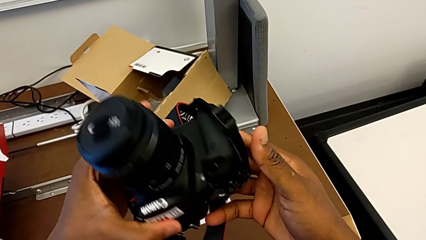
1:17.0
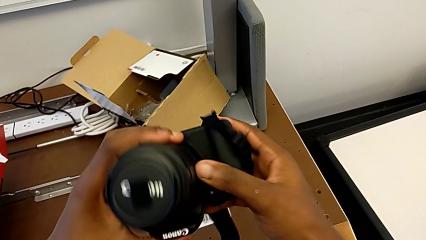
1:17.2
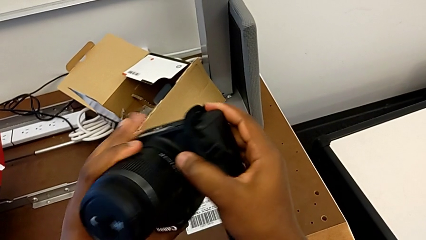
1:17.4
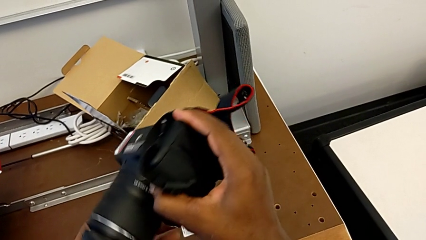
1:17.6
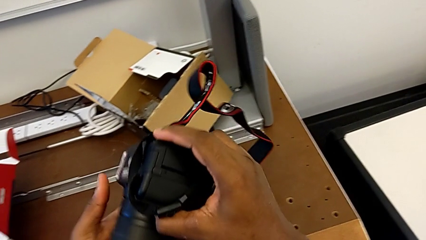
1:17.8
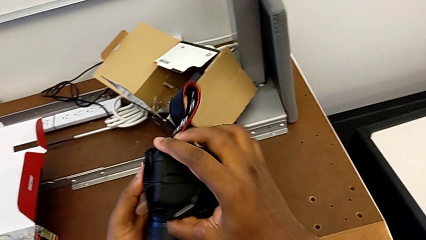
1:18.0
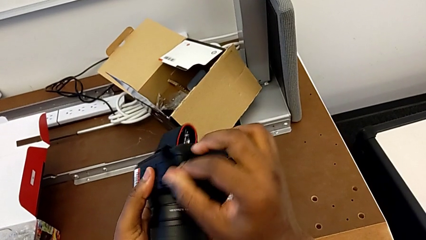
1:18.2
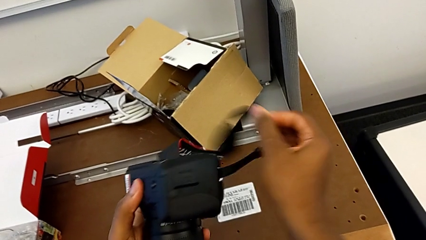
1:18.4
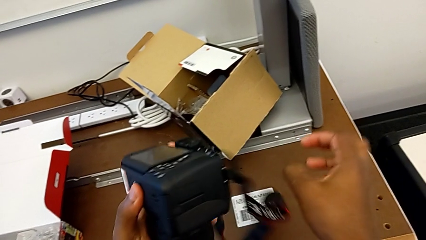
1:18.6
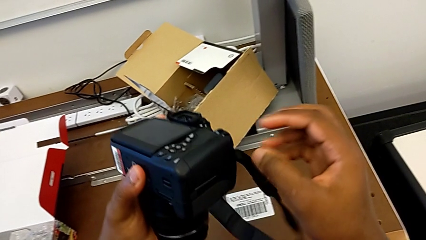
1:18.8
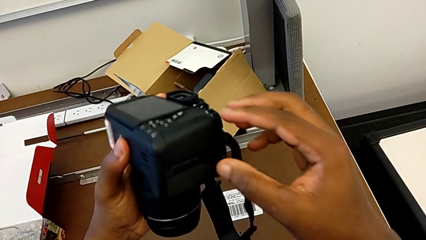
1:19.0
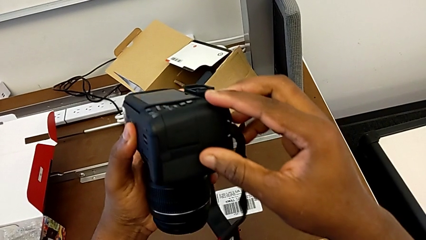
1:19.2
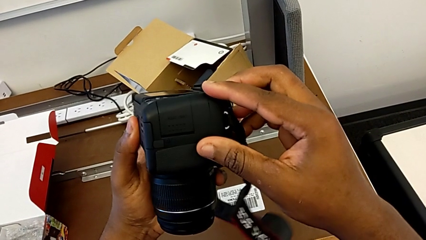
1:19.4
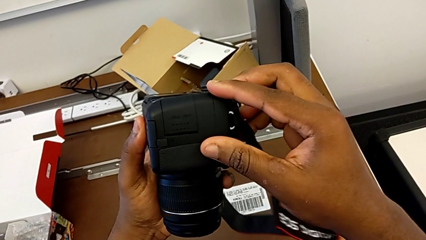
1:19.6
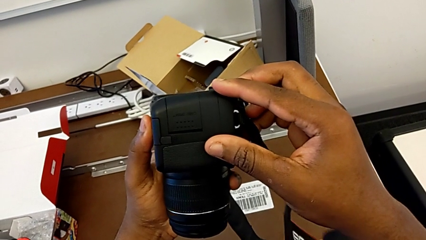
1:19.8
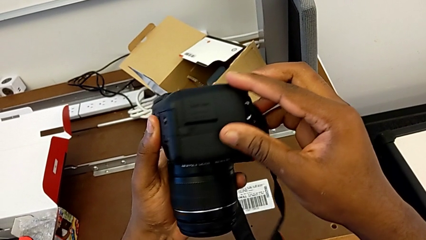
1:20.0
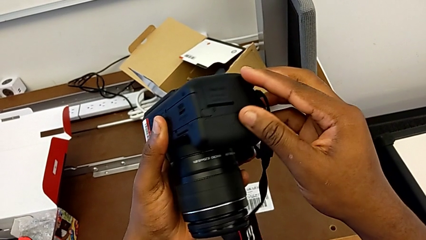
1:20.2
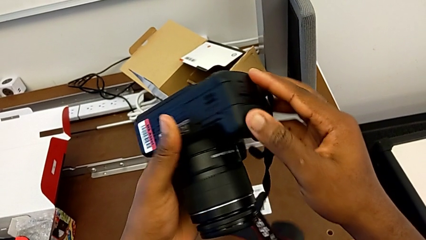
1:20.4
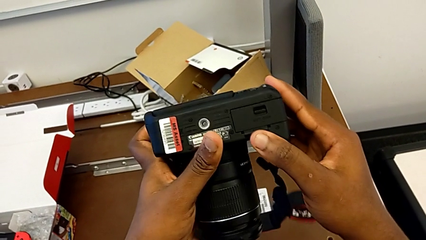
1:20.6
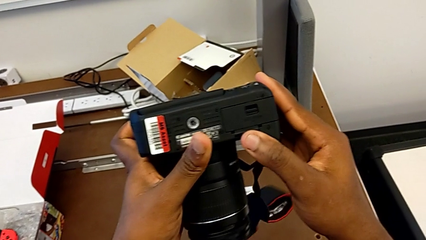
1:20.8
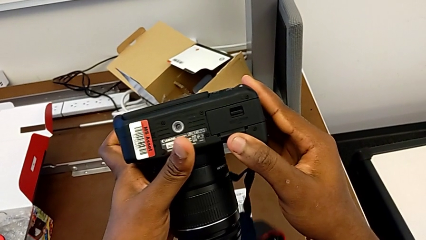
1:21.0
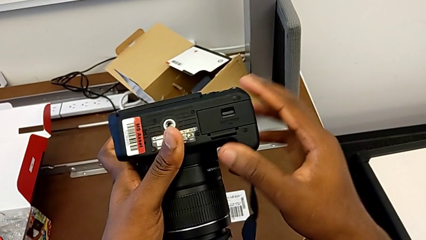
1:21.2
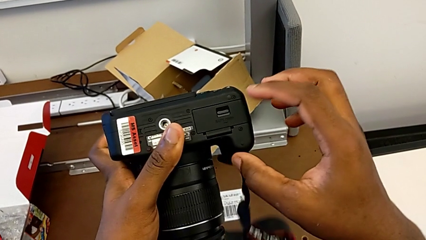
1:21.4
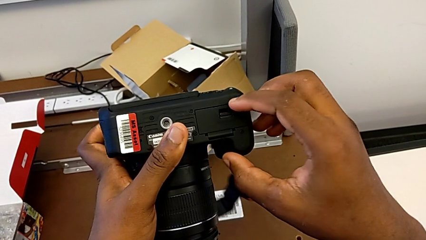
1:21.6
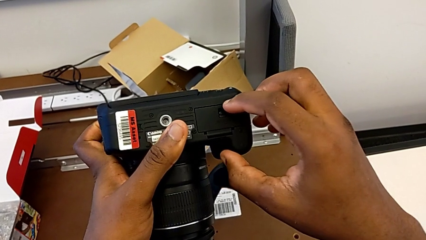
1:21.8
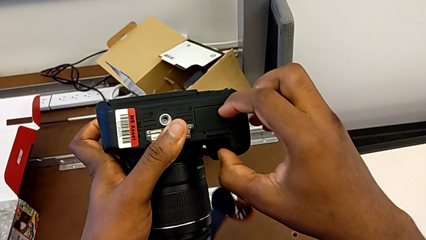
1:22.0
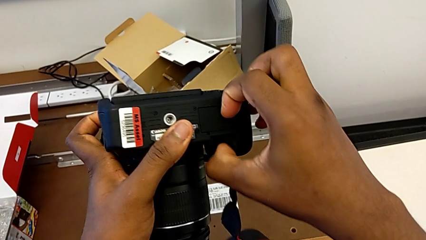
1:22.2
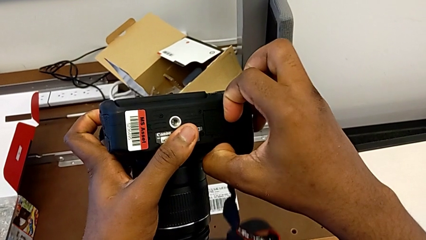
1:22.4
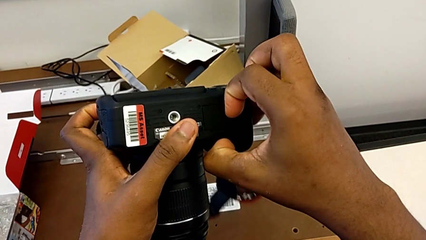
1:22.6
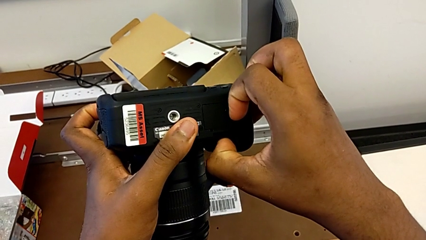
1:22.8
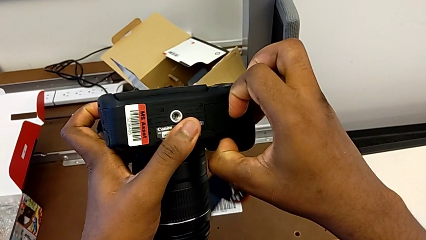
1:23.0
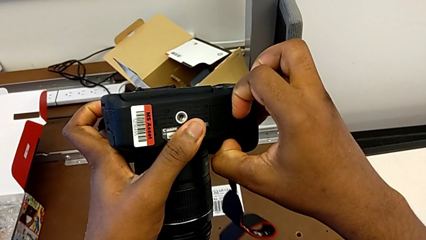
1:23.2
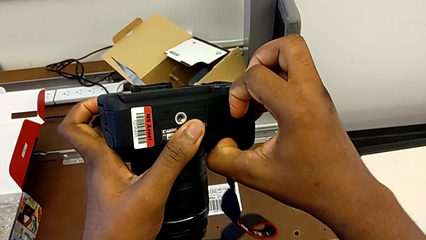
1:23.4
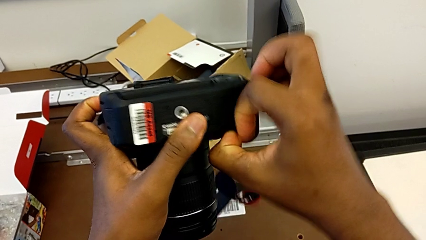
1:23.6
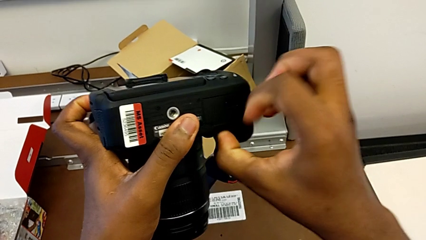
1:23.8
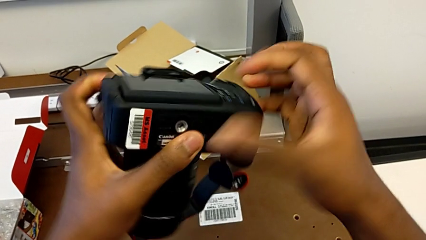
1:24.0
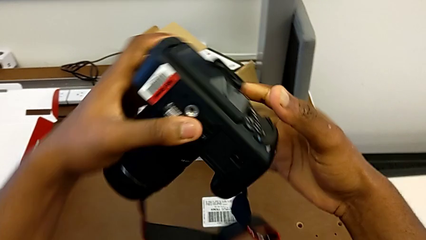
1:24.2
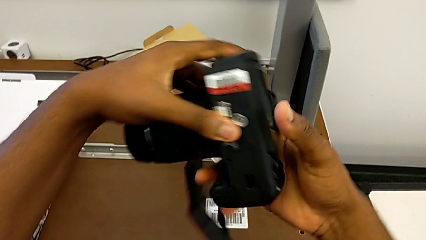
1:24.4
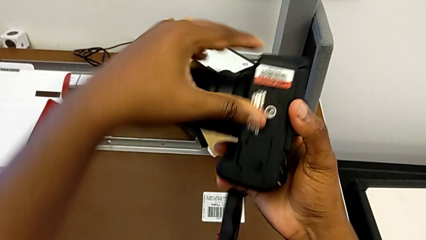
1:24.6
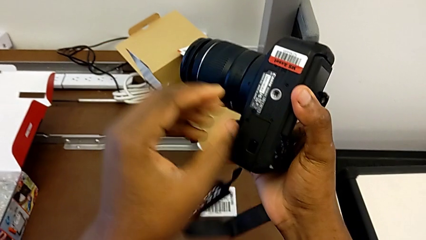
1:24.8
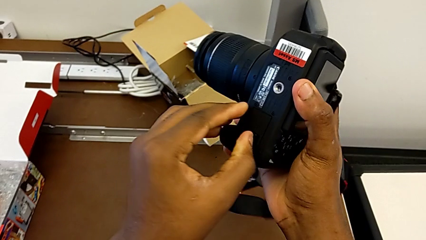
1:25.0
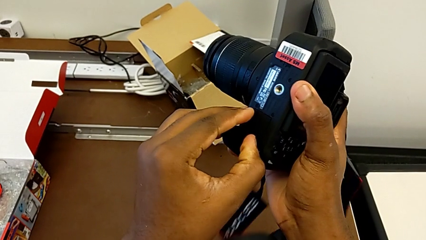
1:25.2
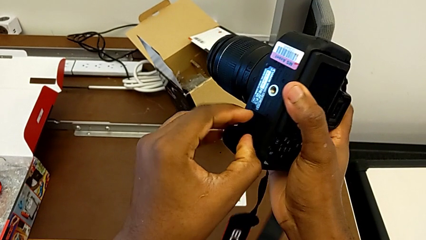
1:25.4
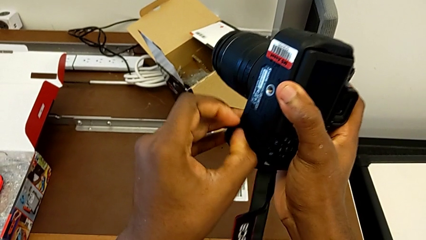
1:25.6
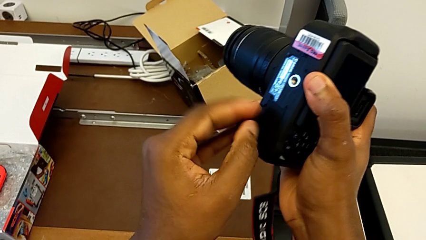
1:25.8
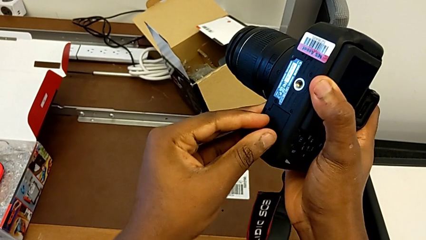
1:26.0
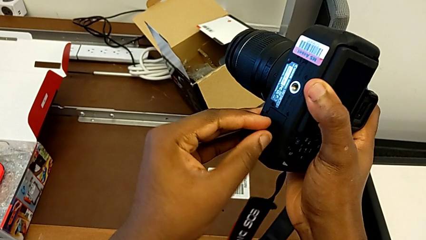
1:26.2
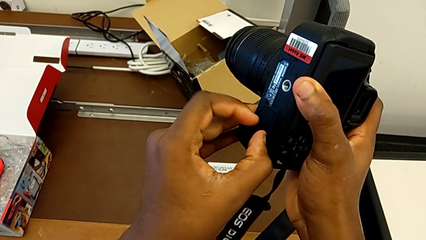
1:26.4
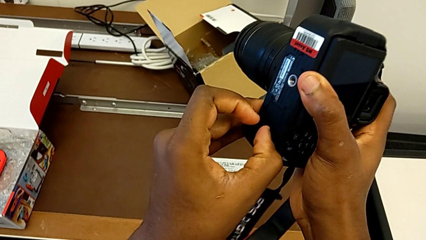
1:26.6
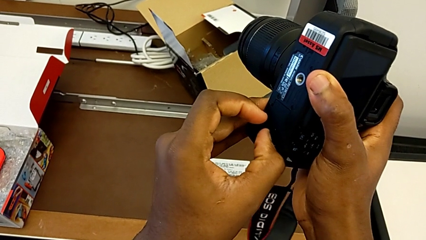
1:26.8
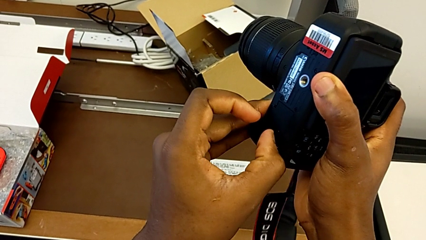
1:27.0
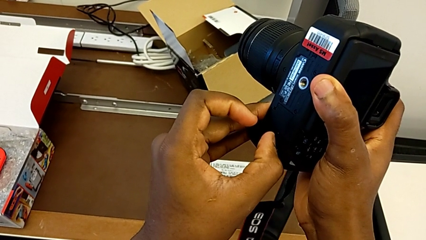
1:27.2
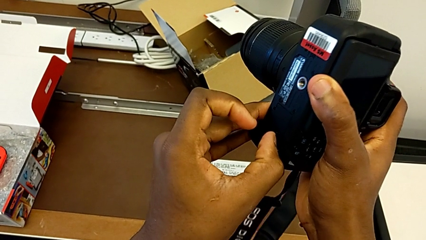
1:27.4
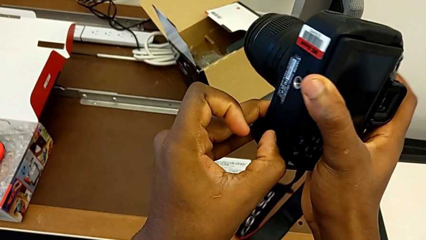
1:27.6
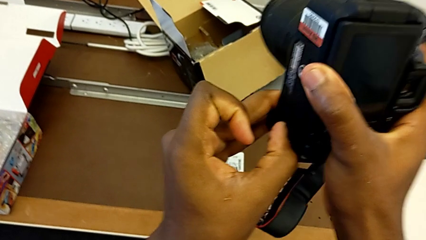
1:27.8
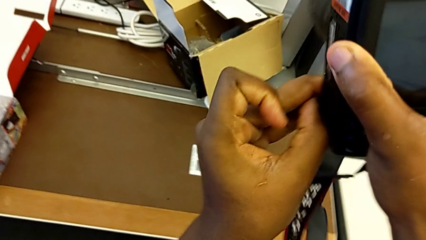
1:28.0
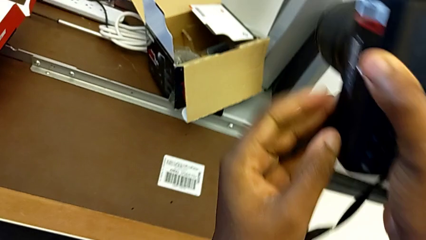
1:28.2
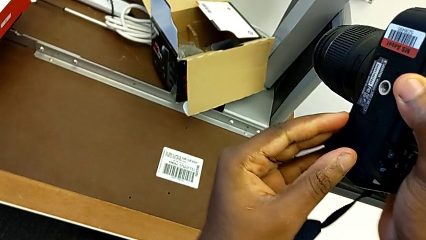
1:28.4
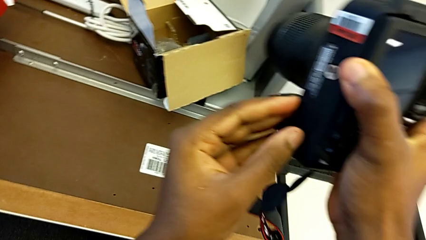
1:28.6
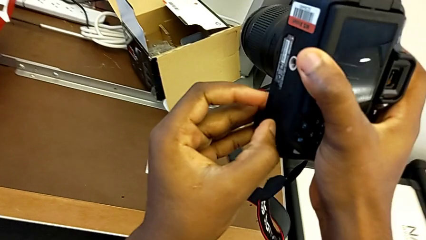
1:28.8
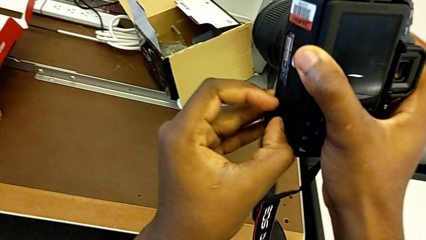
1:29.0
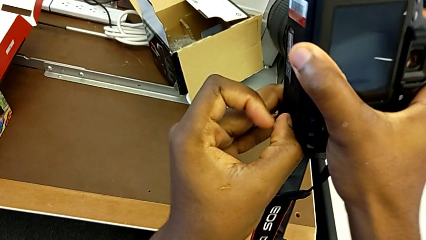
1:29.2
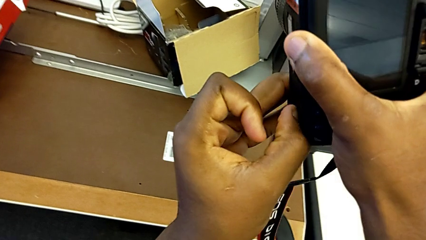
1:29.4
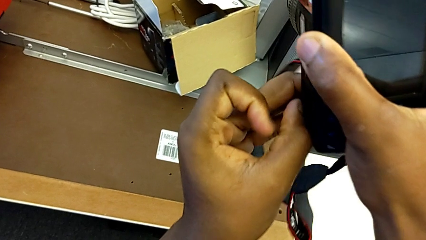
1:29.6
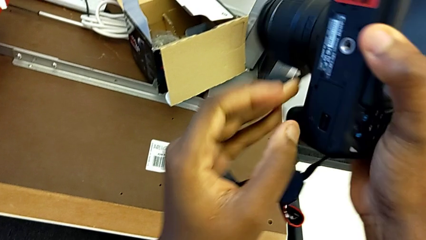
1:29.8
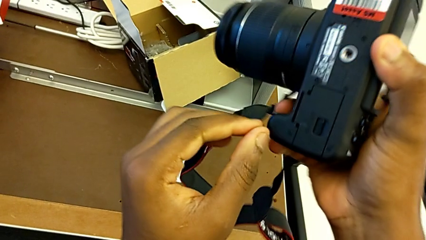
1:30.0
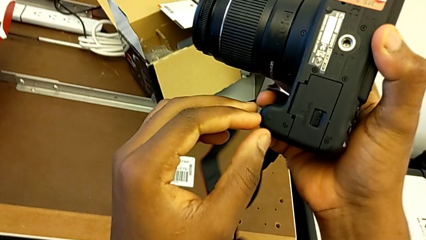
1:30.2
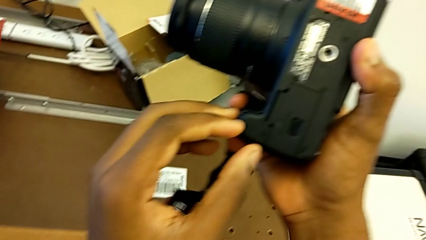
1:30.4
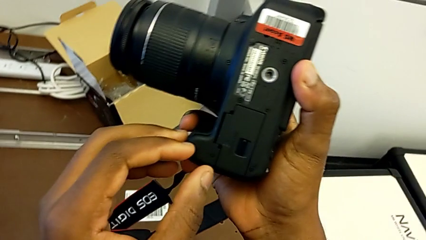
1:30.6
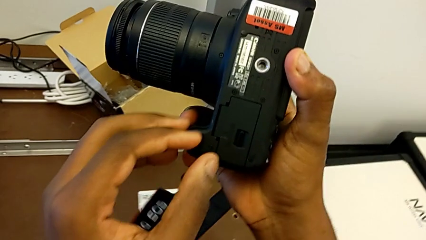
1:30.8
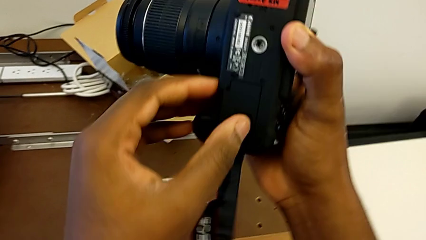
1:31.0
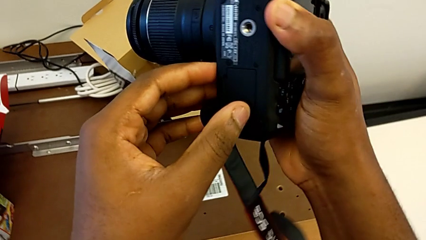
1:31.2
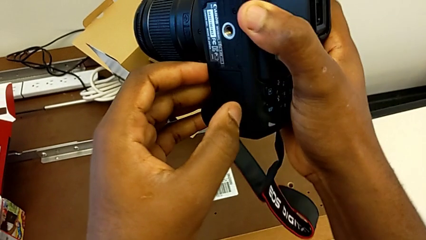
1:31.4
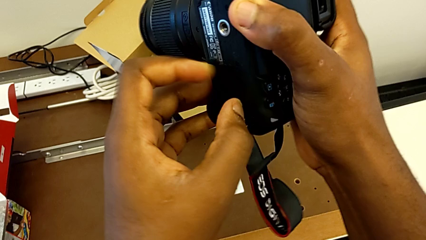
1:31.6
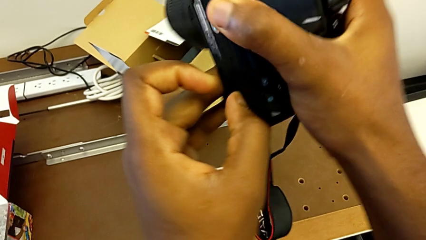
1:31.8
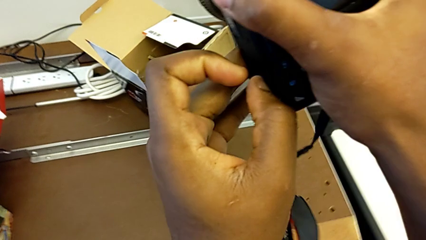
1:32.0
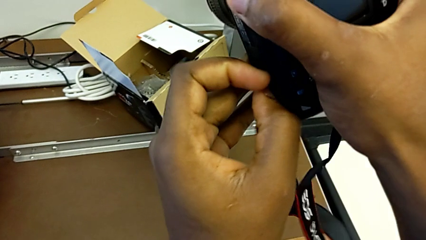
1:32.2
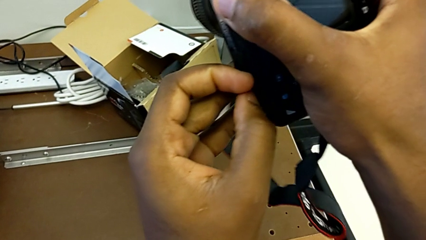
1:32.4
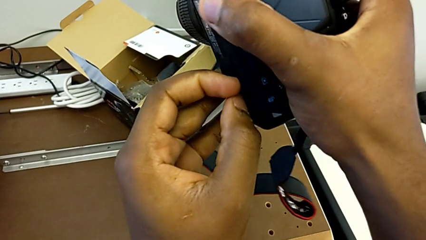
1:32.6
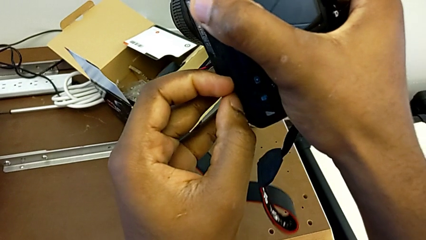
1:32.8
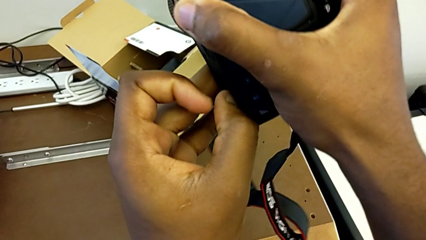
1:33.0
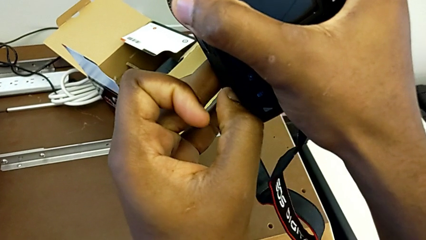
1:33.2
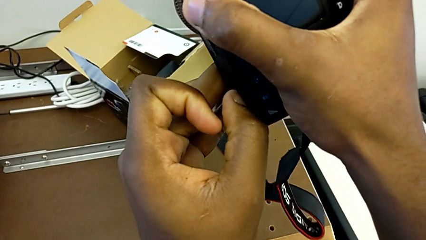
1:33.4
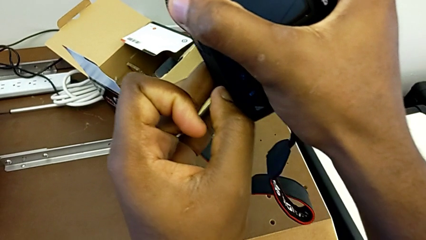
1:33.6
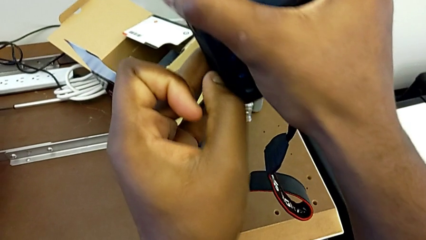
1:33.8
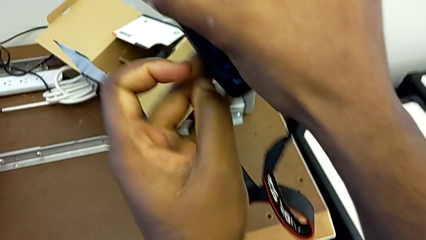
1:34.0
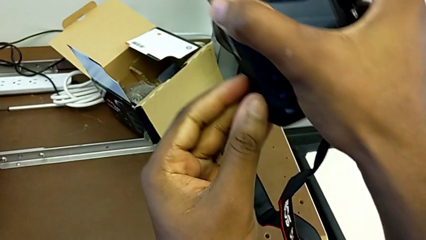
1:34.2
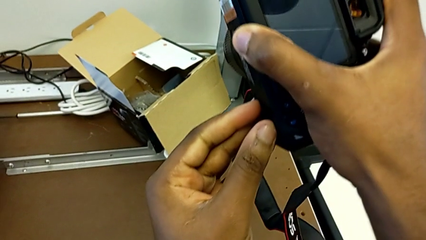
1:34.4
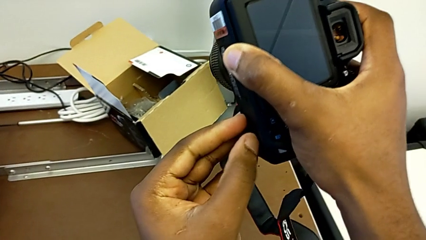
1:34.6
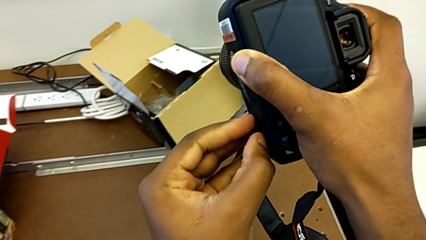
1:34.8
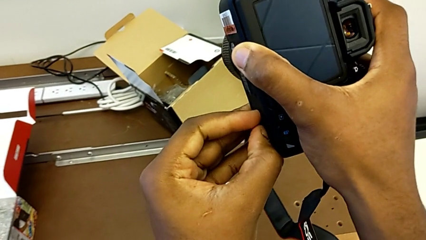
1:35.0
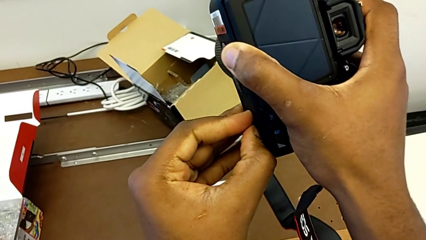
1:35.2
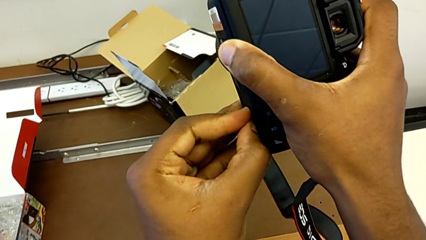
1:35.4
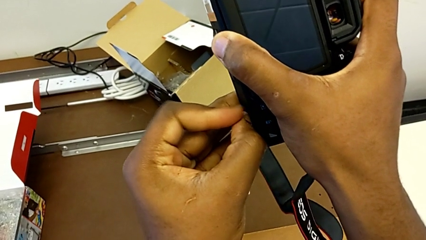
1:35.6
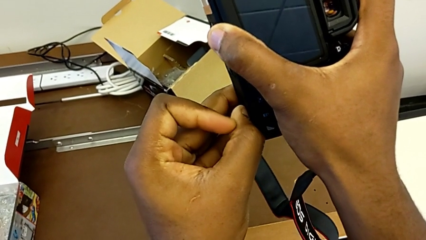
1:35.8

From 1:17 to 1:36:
The camera wearer is changing the battery regularly. They flip the DSLR, inspect it, pull the battery lock, rotate the DSLR and begin to pull the battery lock.
